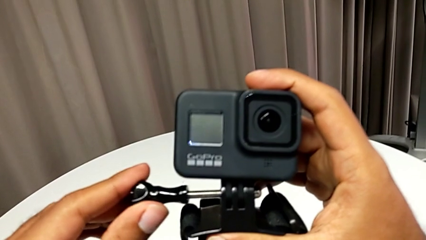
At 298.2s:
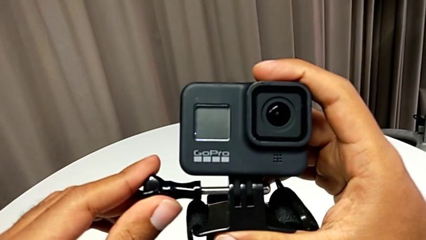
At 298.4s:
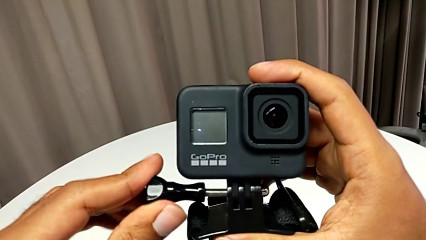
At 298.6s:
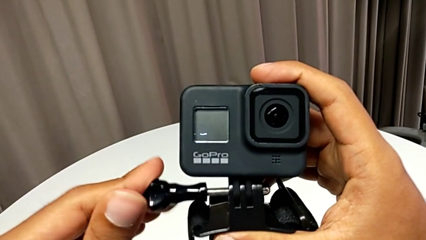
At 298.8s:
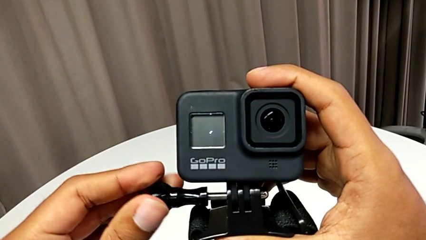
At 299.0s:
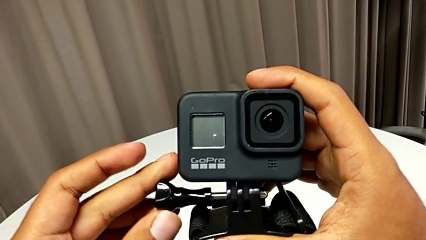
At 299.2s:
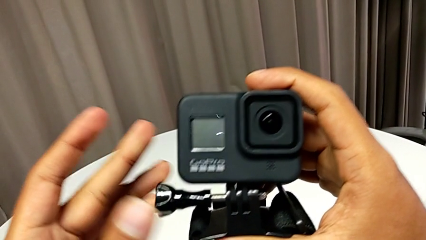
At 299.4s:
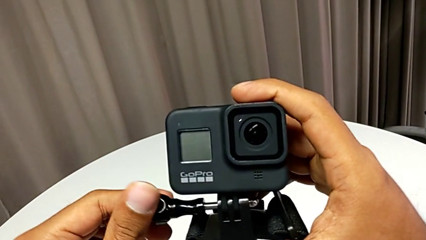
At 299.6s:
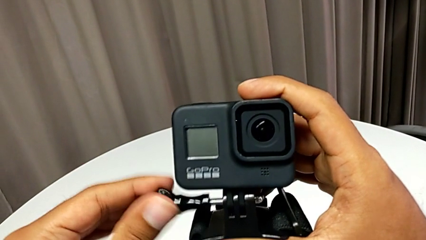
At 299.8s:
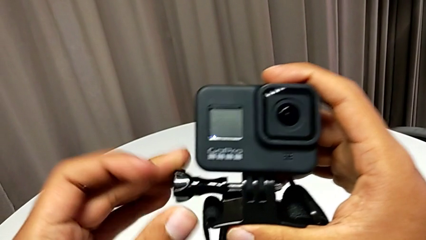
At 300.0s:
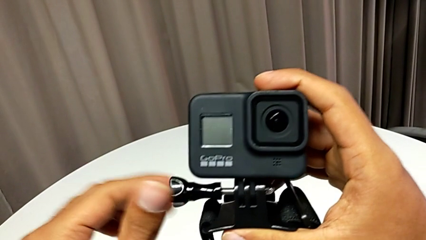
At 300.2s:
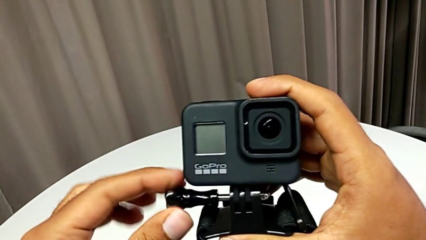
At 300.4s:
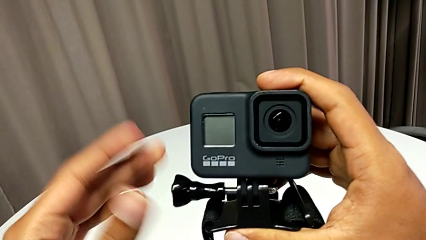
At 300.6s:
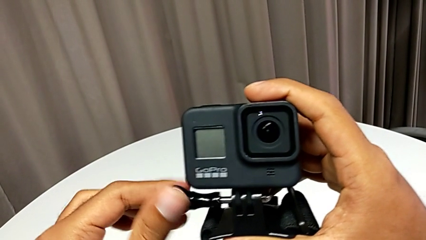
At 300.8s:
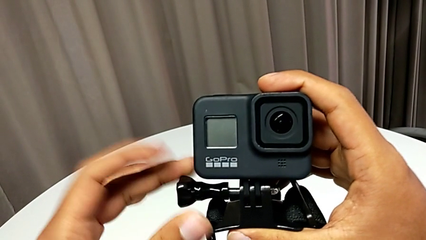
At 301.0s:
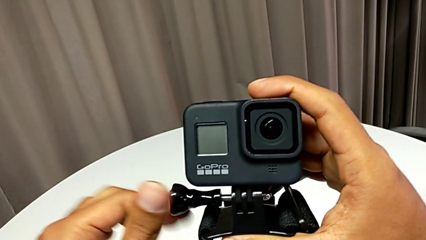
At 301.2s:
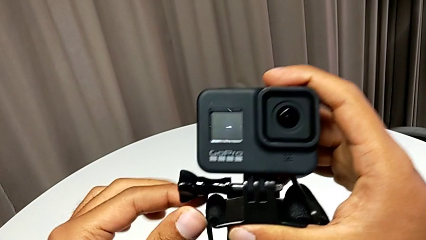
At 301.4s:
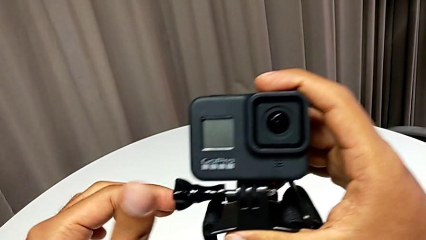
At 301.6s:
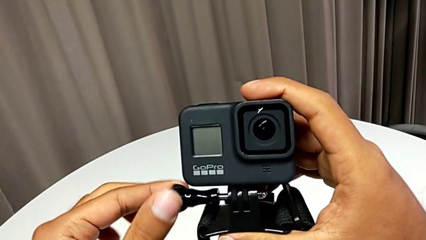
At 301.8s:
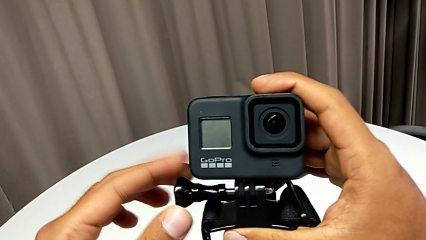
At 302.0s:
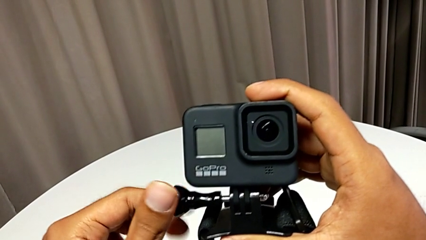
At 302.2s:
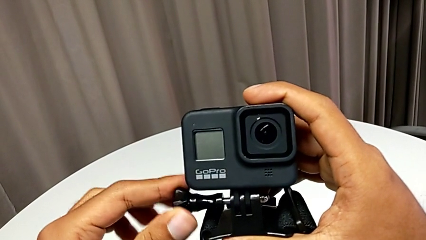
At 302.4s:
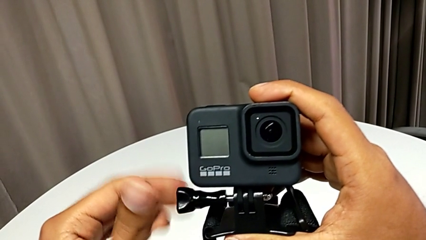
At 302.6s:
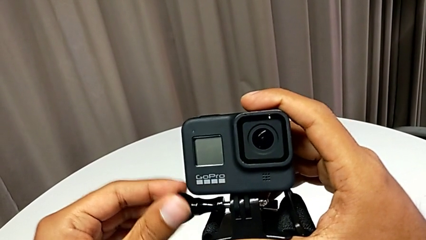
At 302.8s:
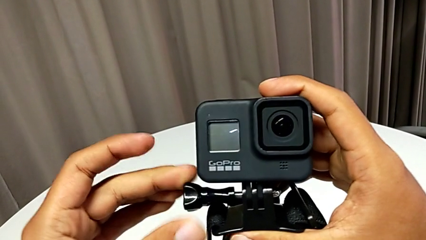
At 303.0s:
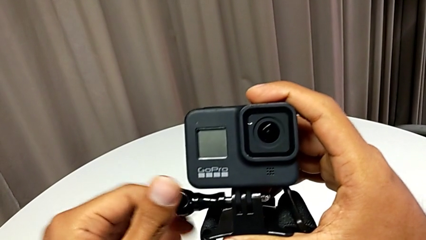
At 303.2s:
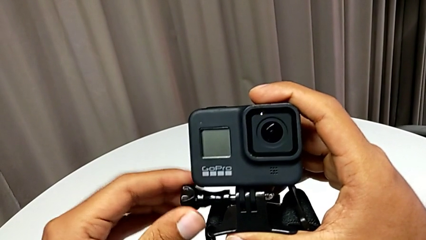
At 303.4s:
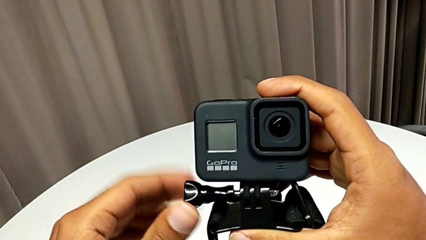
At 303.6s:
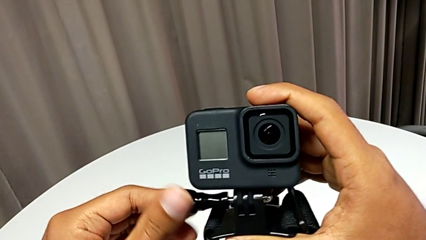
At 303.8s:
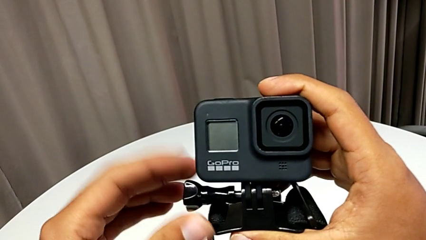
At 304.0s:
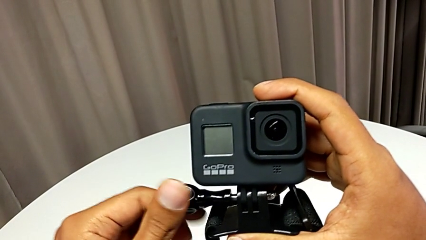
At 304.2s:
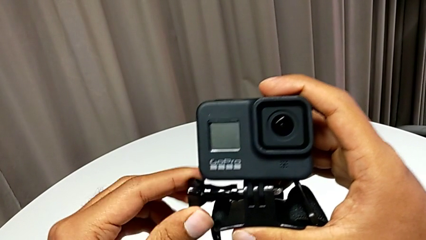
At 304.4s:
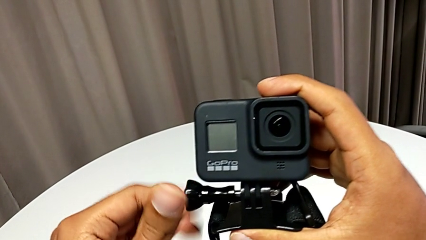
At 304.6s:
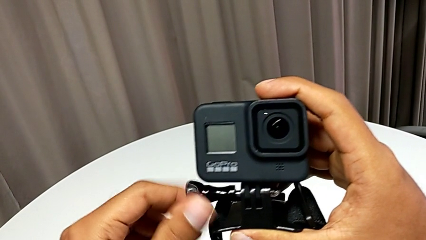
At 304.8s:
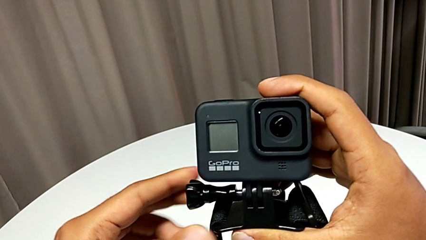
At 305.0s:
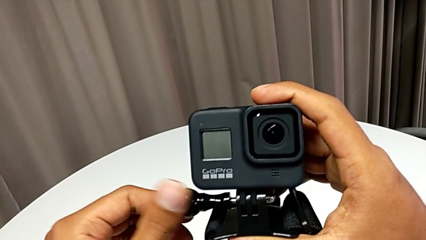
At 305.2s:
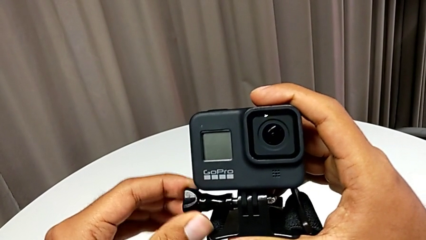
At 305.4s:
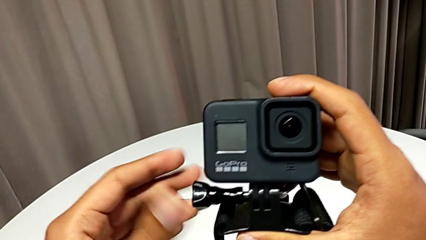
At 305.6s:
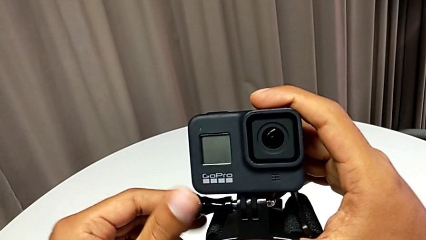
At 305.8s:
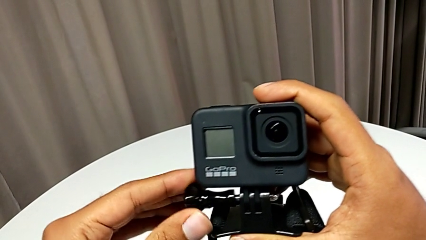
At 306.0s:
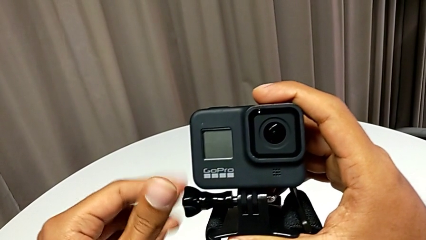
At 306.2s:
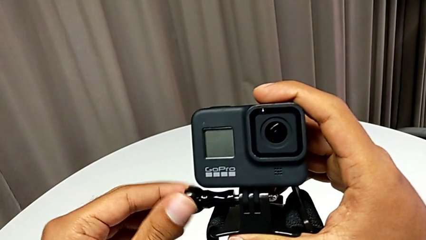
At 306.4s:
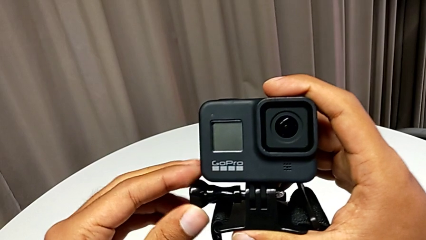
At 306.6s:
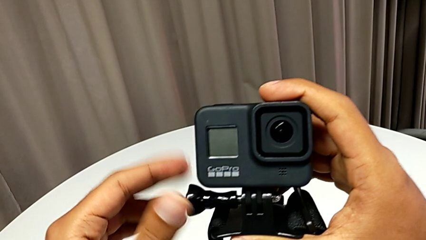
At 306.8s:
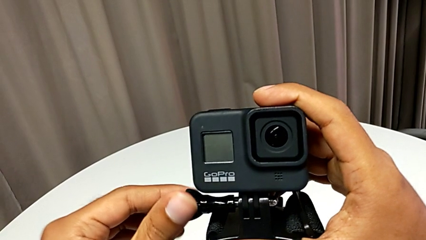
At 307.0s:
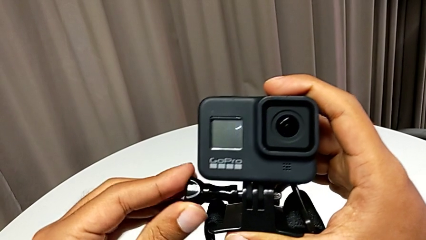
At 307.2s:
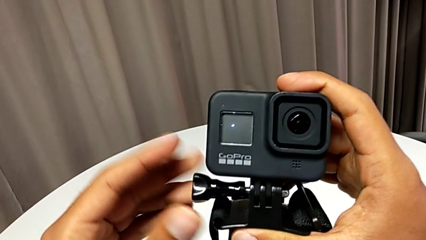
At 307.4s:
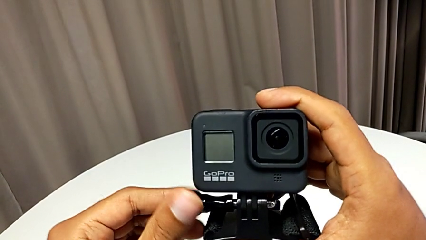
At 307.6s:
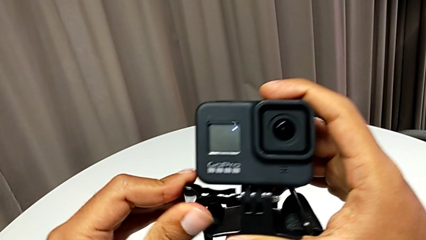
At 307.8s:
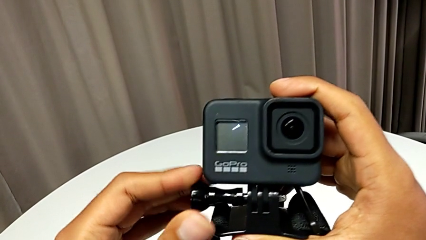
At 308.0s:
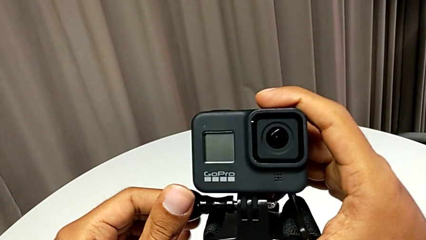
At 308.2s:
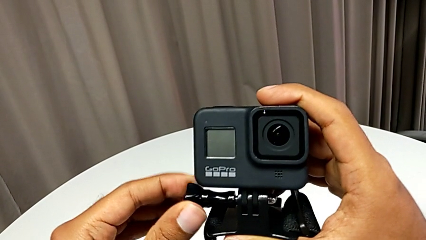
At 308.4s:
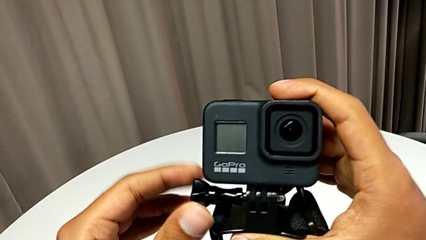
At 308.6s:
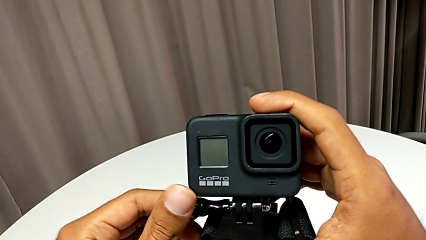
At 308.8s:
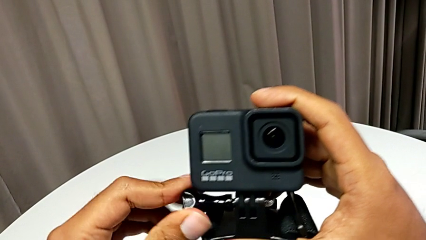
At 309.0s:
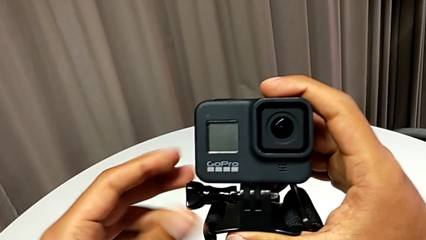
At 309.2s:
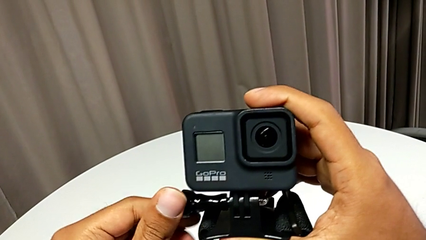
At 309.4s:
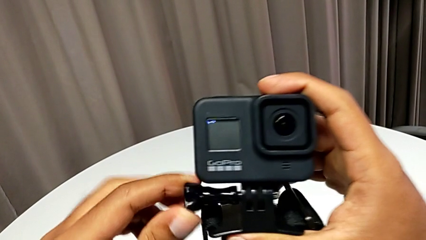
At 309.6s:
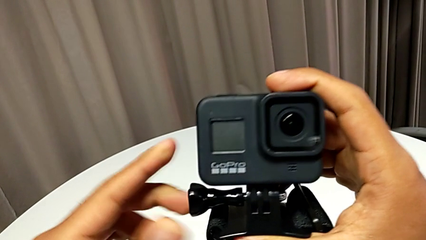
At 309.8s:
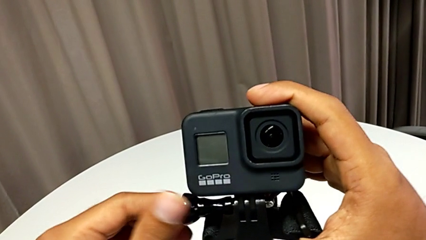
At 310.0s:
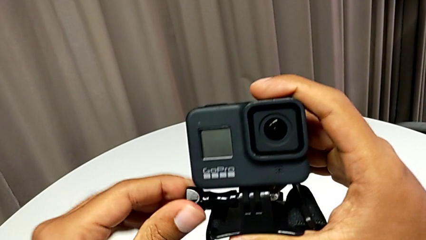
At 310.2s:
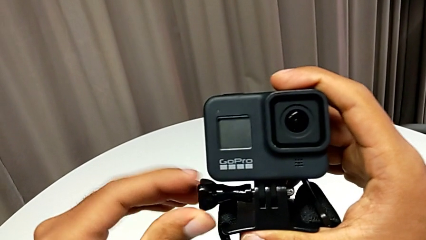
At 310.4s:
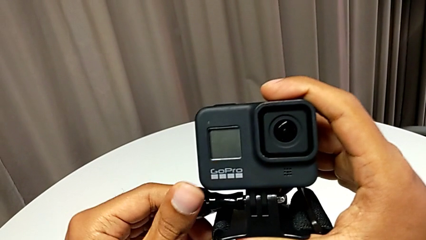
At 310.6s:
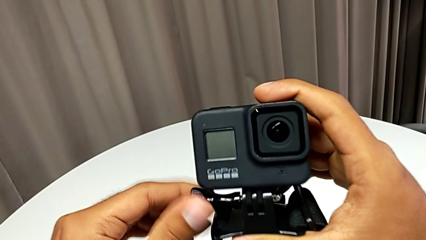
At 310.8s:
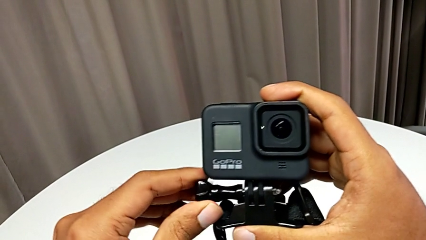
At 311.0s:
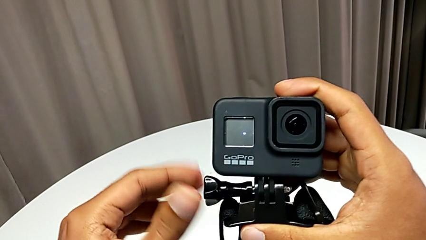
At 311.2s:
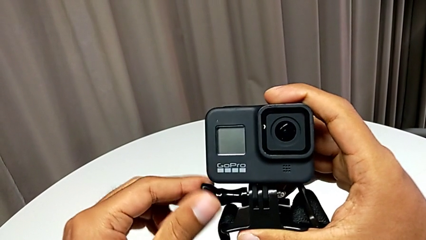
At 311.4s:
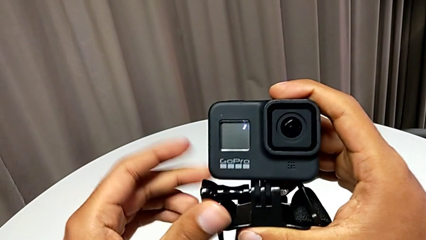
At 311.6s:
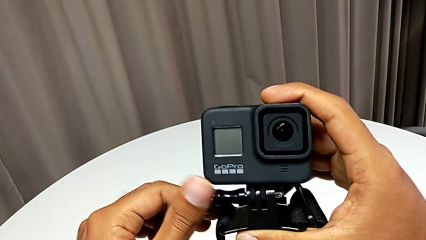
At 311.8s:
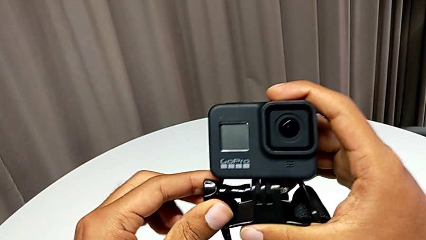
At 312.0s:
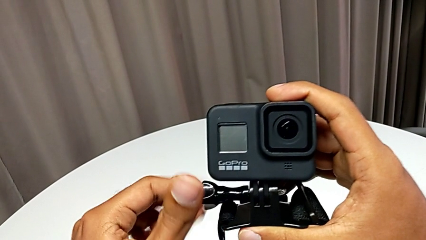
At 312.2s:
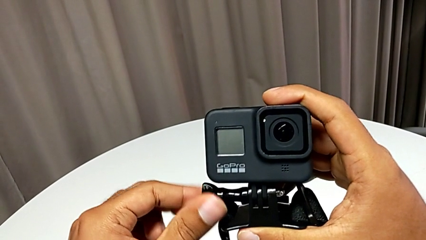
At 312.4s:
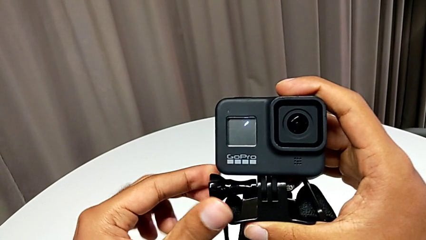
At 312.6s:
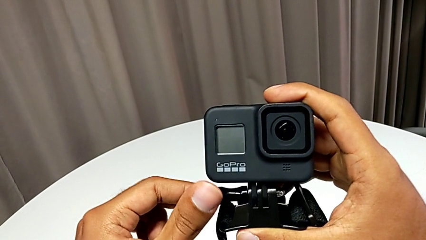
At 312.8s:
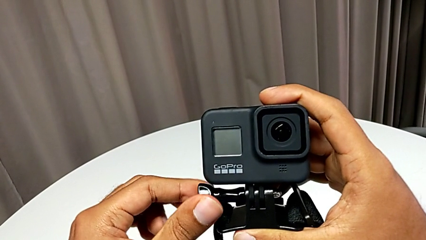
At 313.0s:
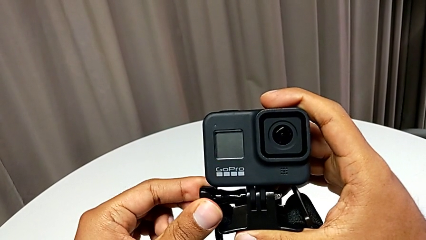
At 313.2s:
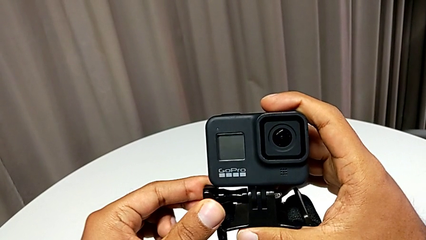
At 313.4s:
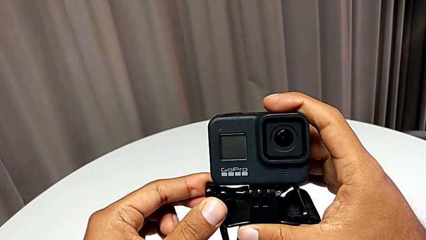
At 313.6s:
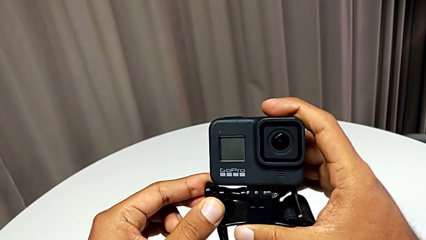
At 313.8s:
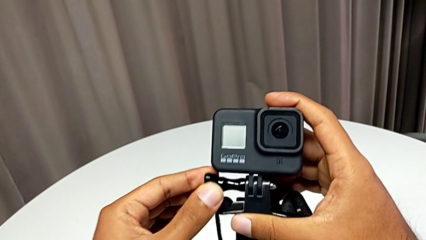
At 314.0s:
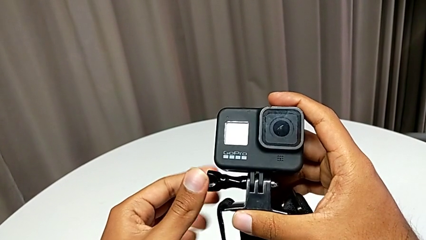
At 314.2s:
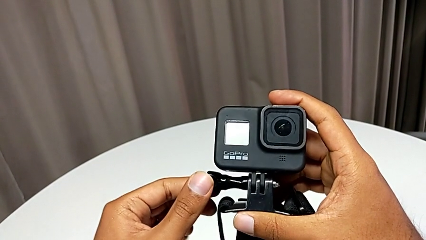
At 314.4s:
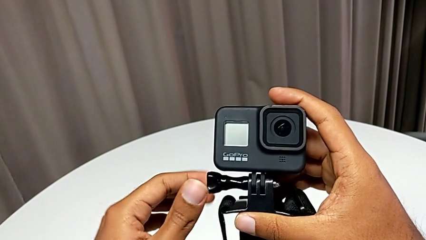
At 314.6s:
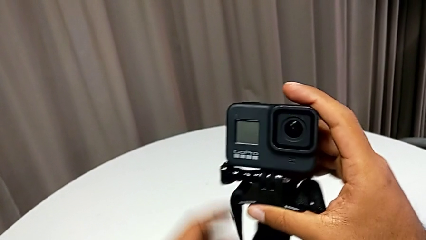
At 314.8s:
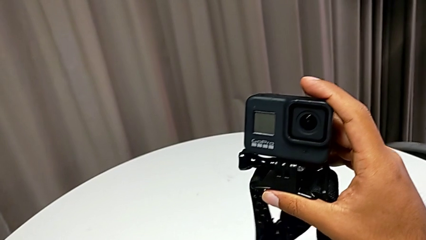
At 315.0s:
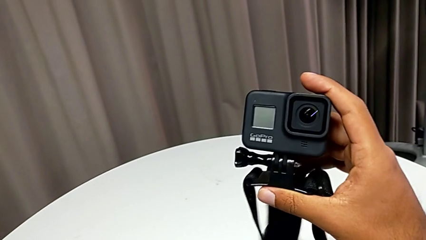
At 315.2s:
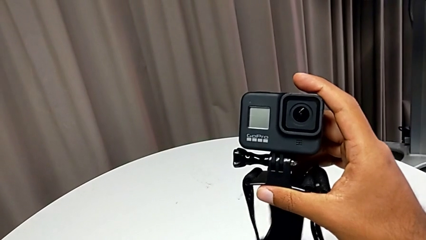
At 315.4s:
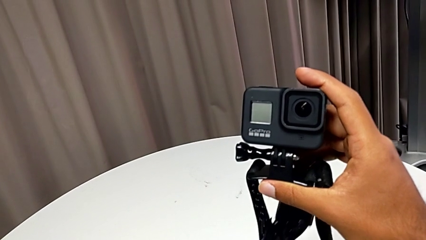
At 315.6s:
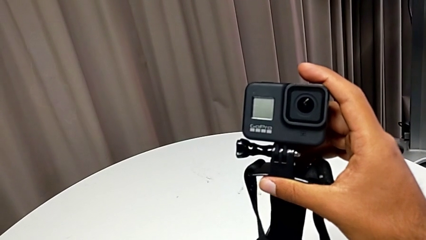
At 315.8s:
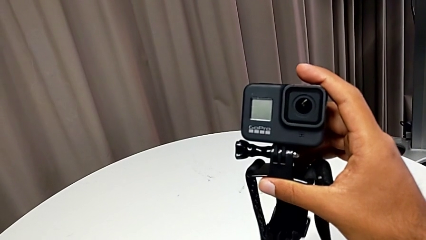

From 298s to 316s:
The camera wearer is inserting their strap onto the GoPro. They screw the mounting peg.
